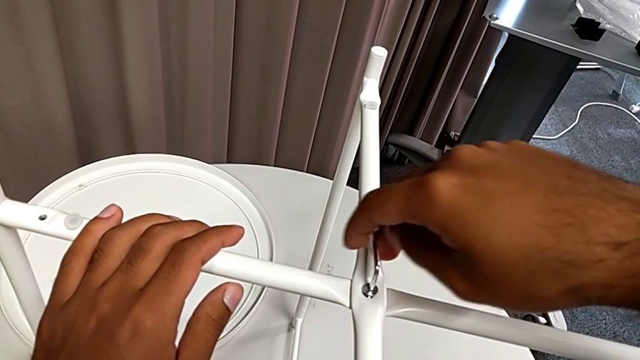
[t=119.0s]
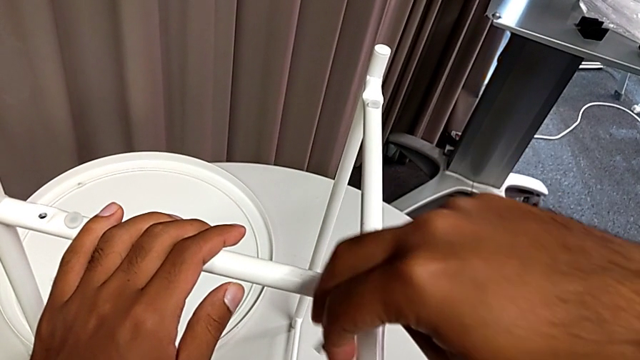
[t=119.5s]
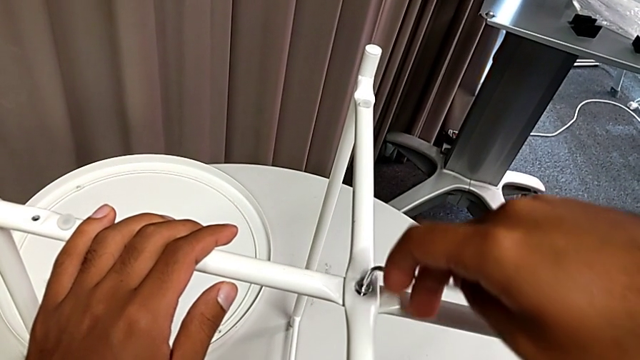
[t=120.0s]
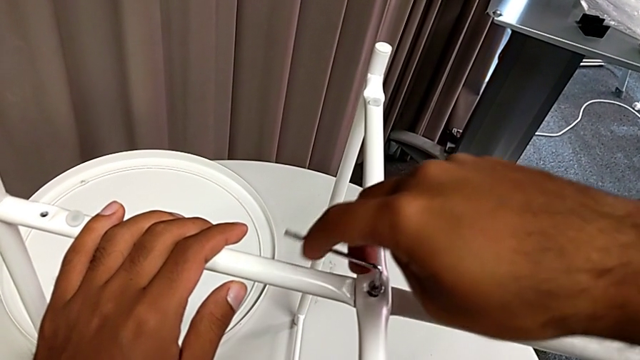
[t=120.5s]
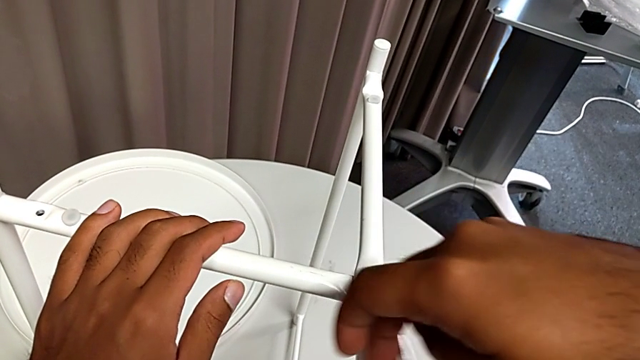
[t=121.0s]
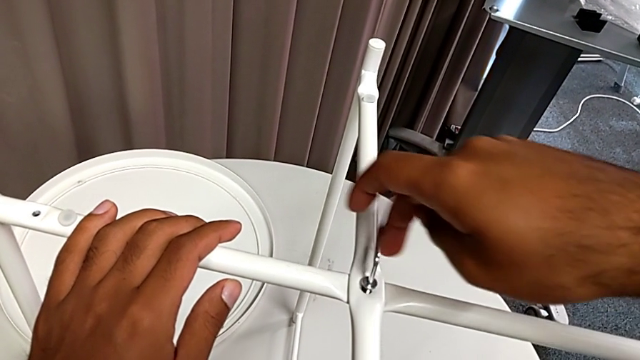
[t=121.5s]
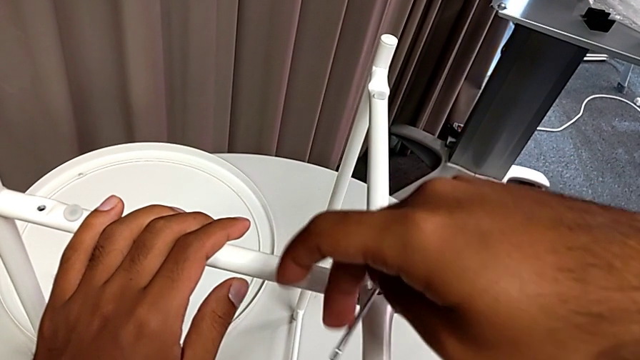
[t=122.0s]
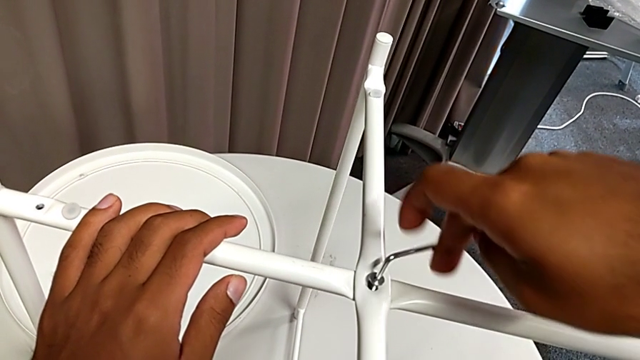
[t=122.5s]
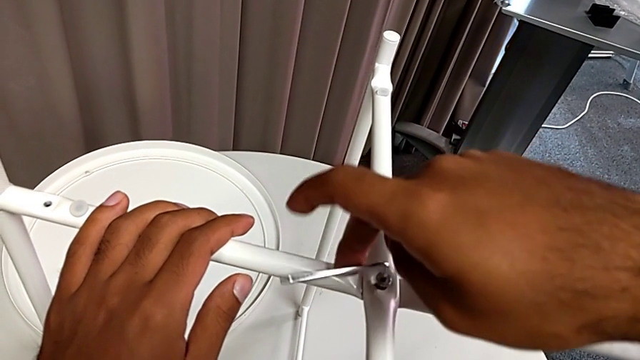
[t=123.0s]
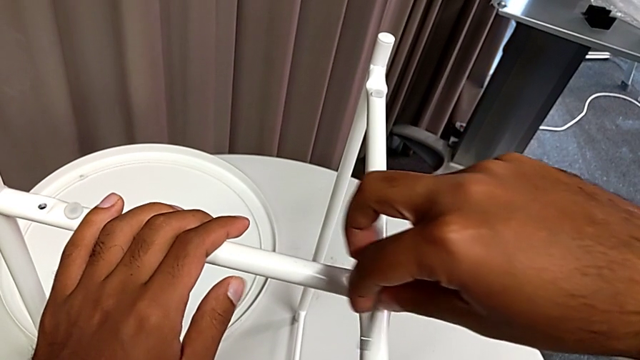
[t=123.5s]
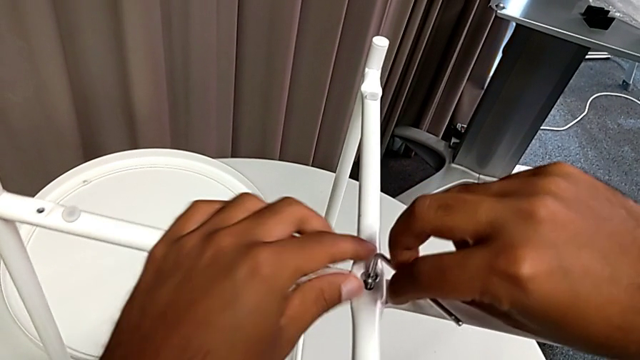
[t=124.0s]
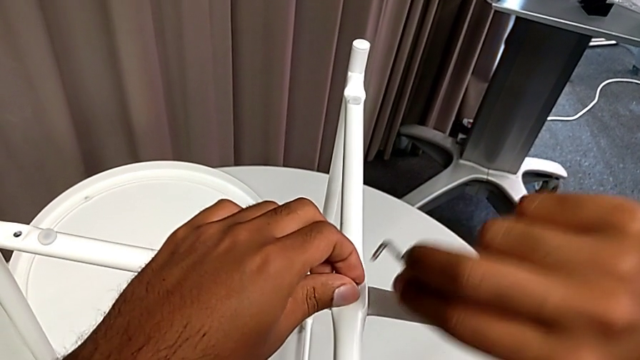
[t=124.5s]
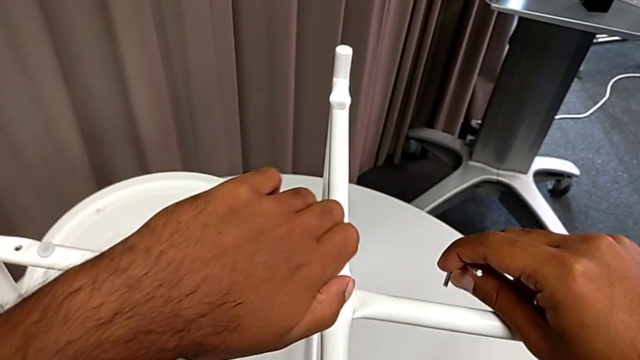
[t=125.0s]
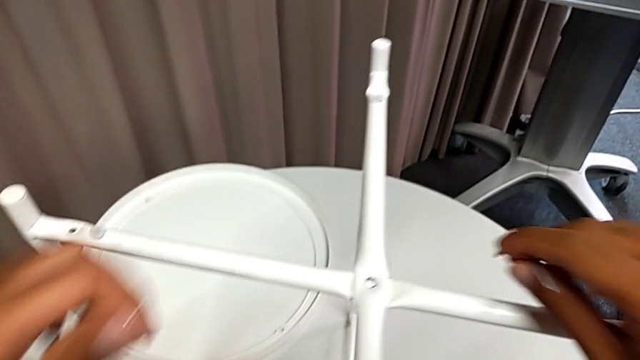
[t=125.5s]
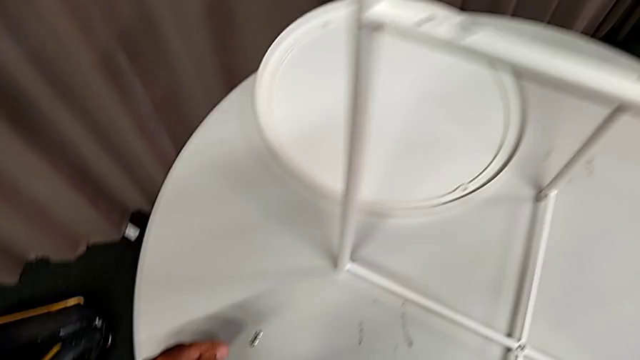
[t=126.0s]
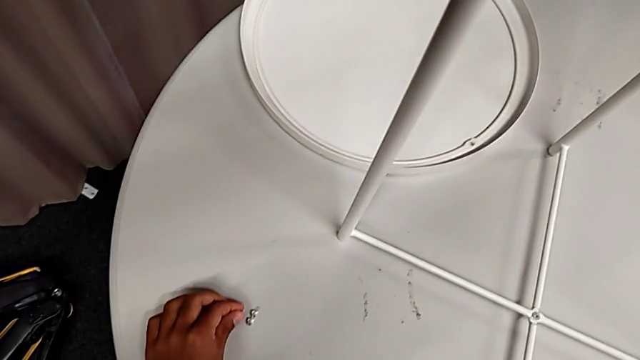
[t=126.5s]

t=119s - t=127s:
The camera wearer is unscrewing the top middle screw from the legs with an Allen wrench. They keep unscrewing the hex socket head, withdraw the Allen wrench, disassemble the hex socket head and place it.

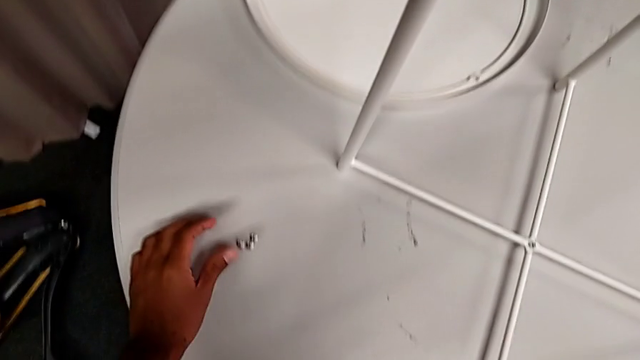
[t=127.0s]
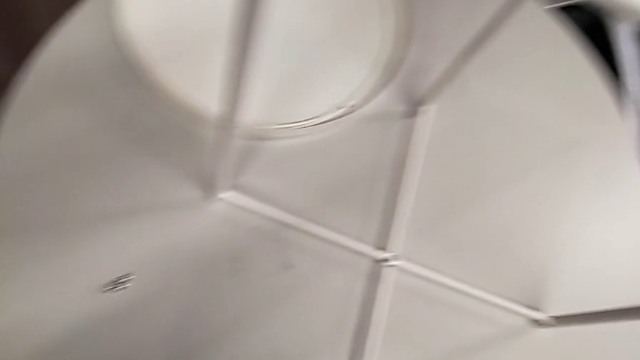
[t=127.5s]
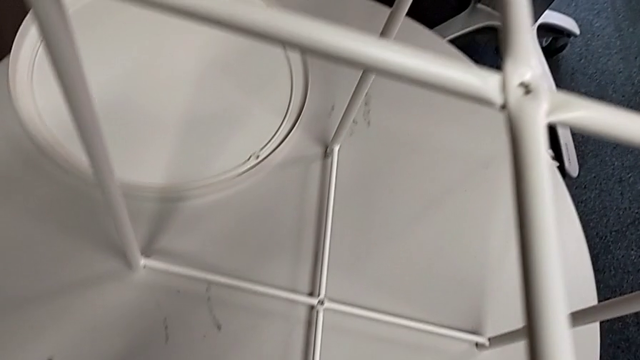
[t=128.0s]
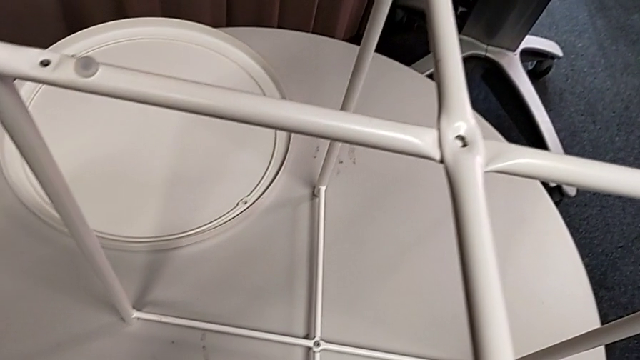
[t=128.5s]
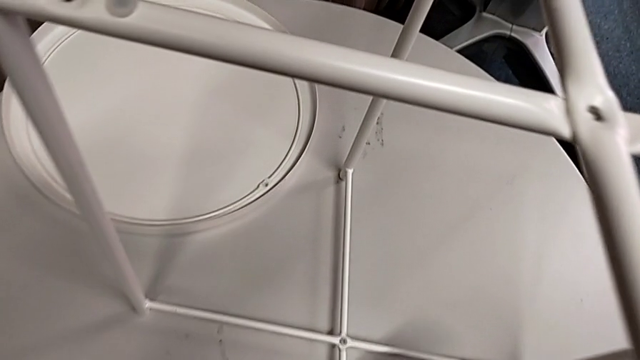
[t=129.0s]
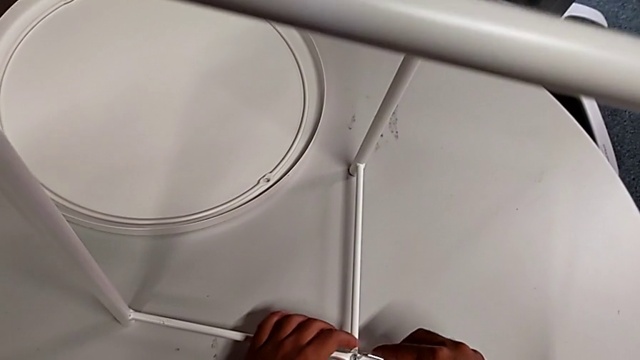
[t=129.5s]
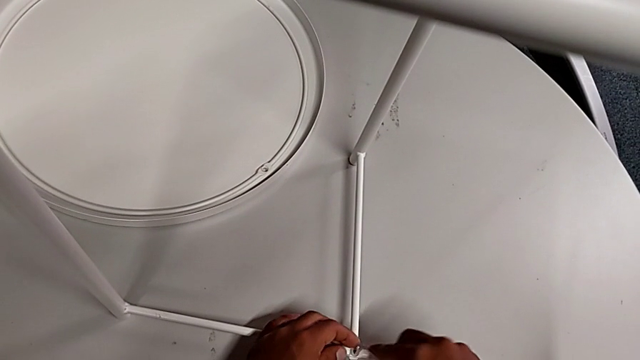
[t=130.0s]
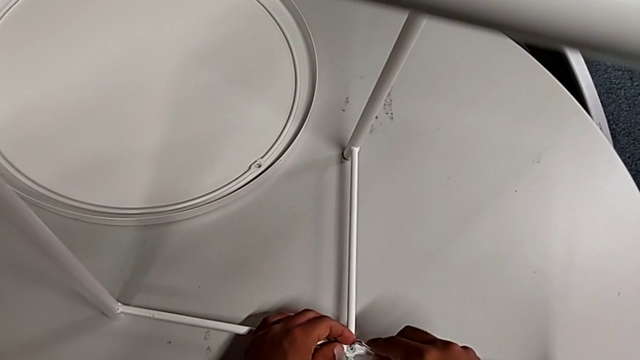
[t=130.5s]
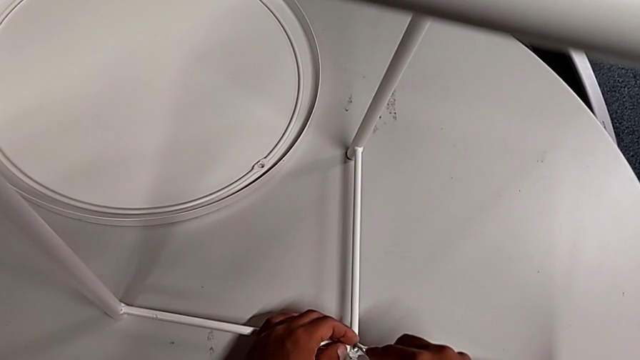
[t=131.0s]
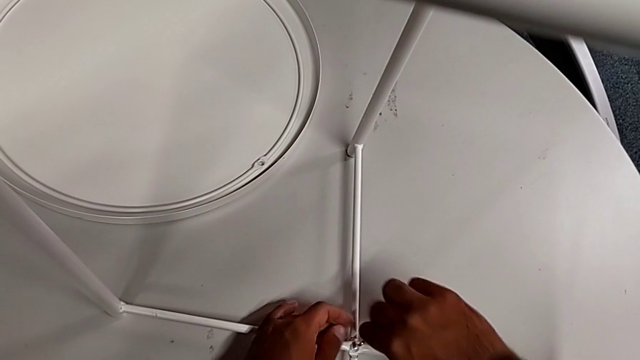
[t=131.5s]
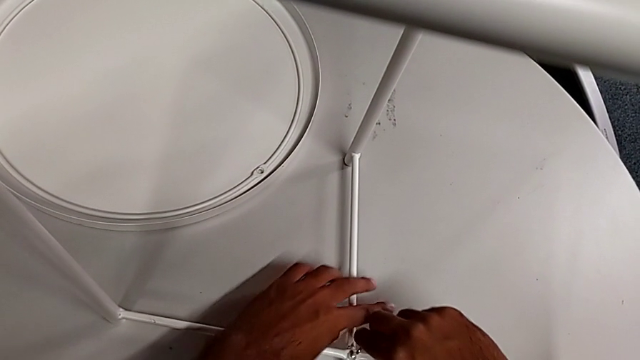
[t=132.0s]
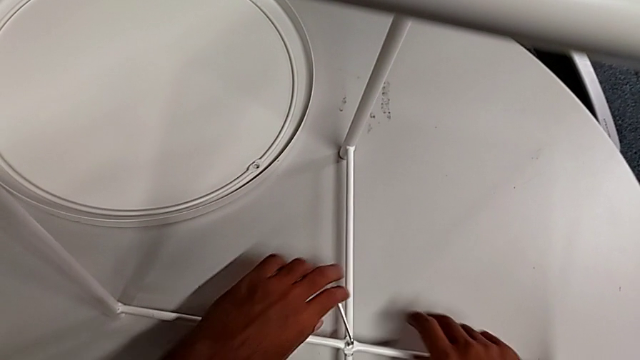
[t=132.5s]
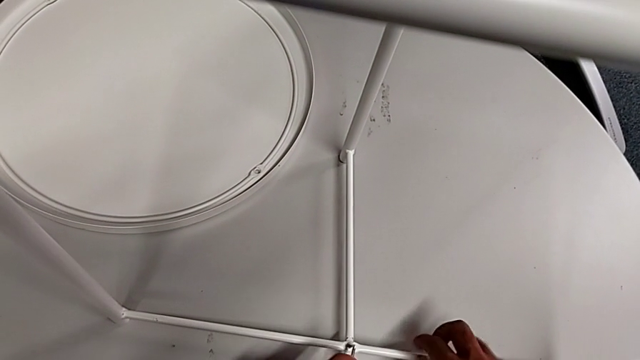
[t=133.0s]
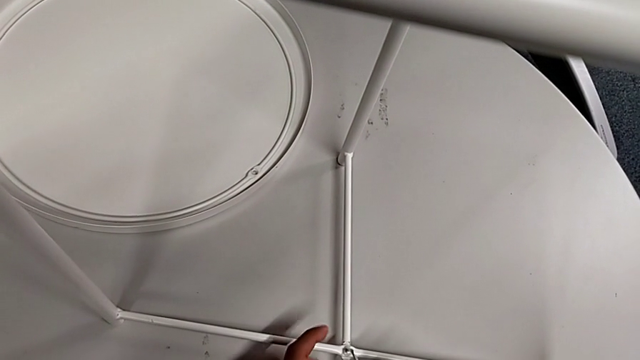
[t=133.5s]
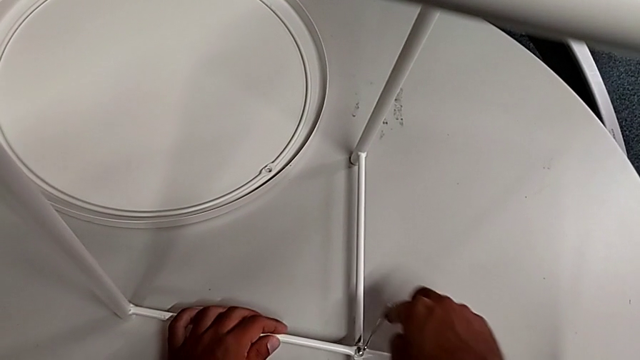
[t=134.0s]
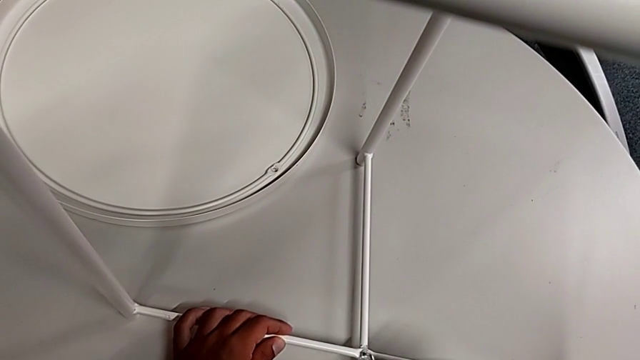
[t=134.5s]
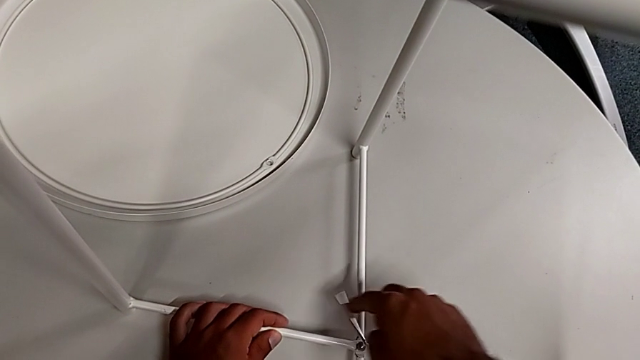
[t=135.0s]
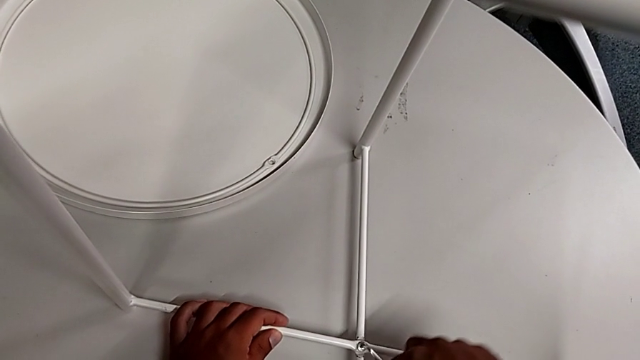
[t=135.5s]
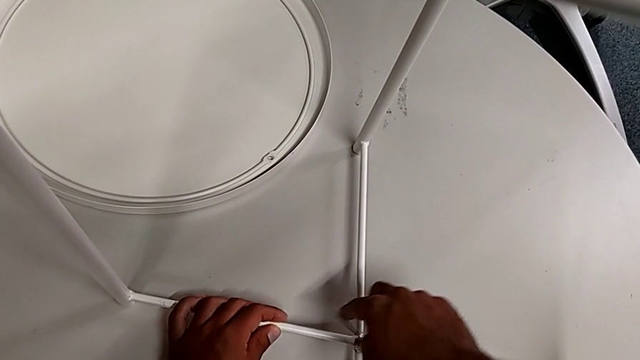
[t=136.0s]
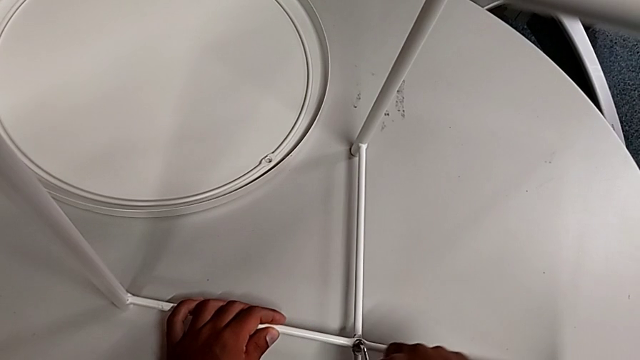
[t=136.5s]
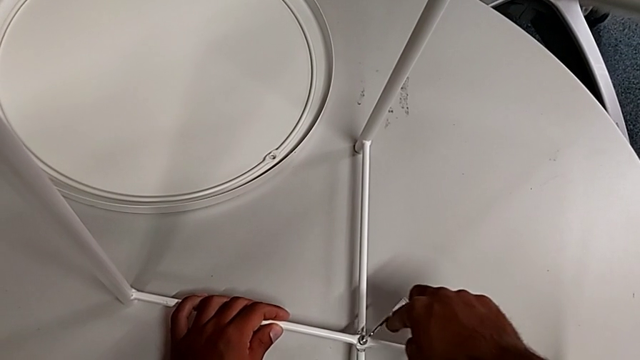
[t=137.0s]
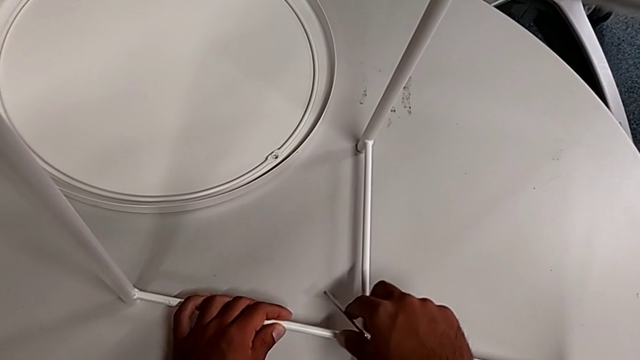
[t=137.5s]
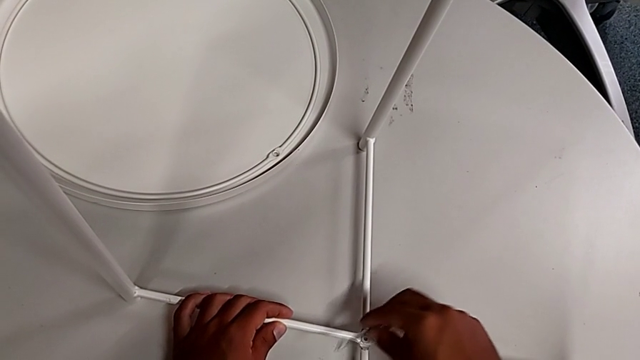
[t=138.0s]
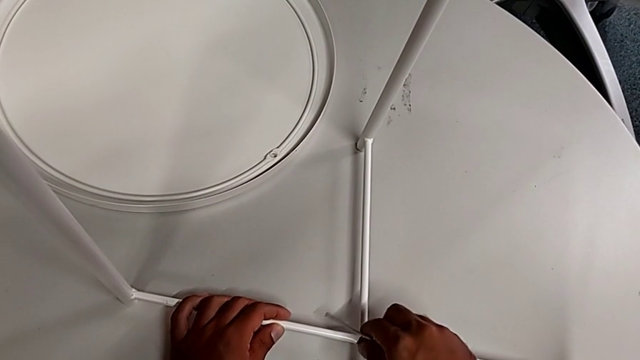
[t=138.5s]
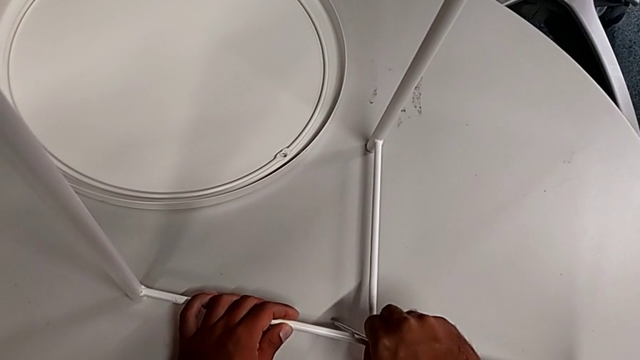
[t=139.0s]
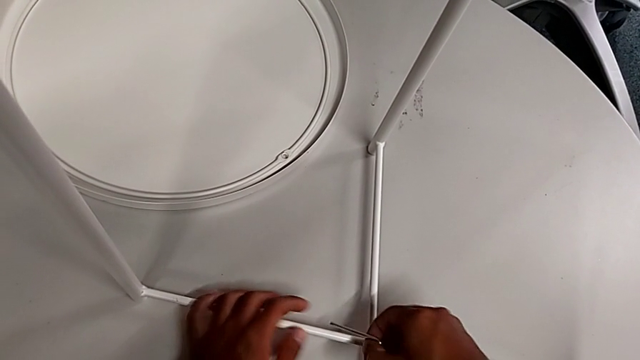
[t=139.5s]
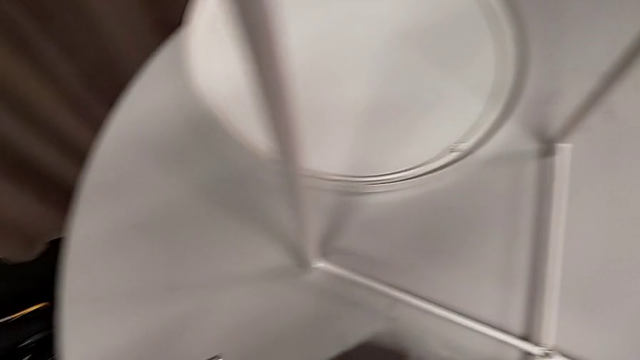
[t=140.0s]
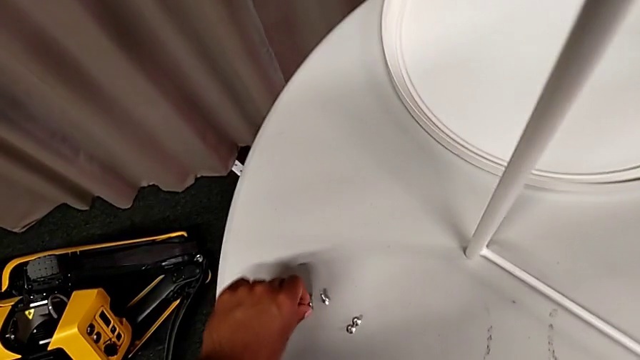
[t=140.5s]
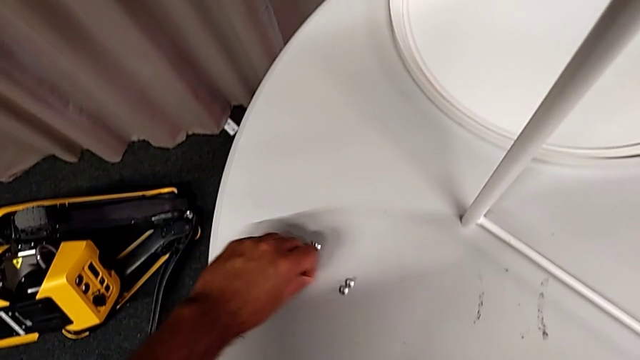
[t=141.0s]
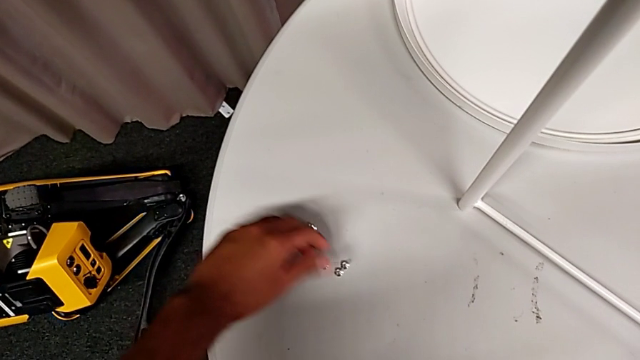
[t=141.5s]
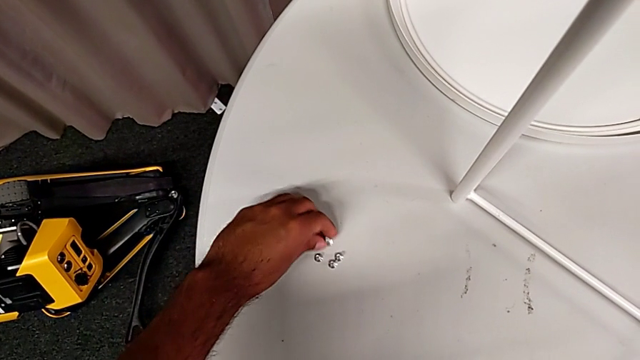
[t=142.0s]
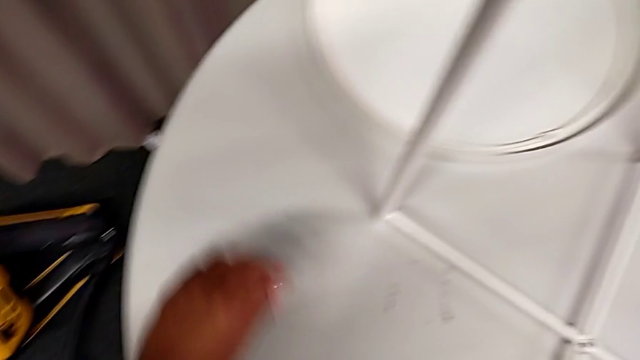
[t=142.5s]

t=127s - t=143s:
The camera wearer unscrews the low middle screw from the legs with an Allen wrench. They approach the hex socket head, insert the Allen wrench, unscrew the hex socket head, withdraw the Allen wrench, disassemble the hex socket head, place it and slide it.
